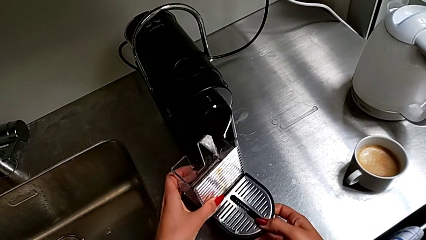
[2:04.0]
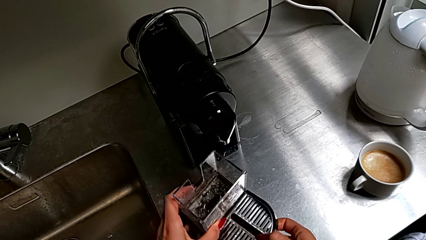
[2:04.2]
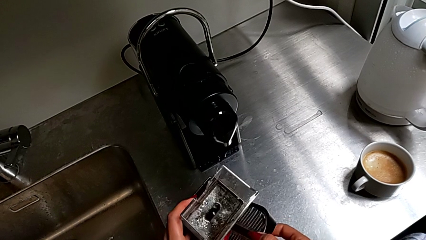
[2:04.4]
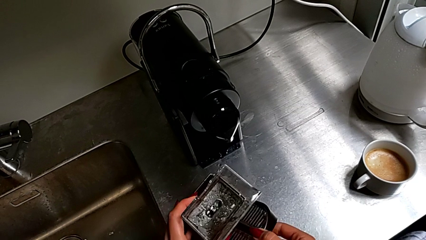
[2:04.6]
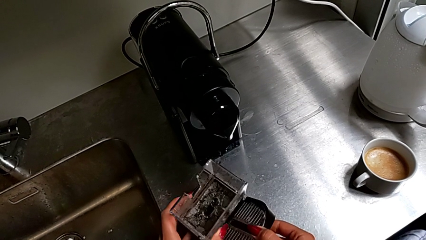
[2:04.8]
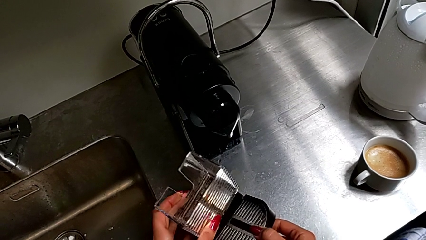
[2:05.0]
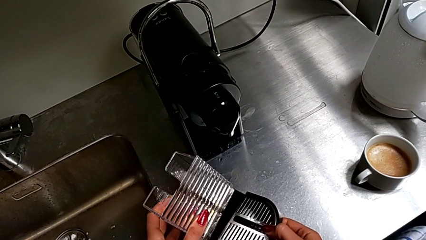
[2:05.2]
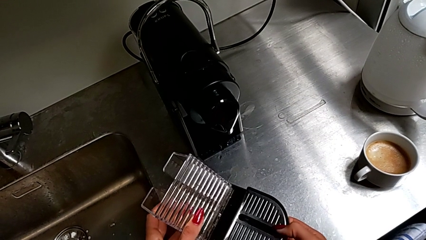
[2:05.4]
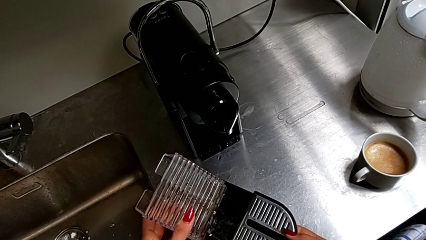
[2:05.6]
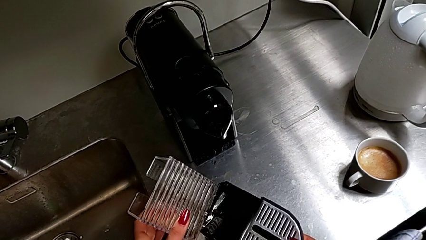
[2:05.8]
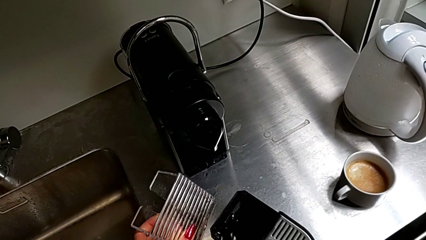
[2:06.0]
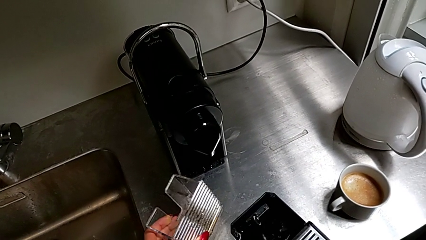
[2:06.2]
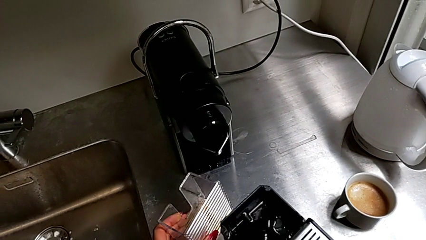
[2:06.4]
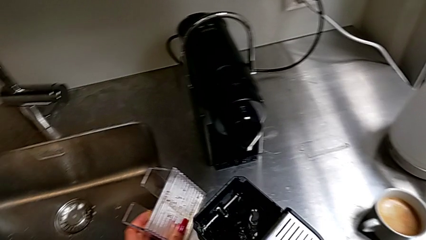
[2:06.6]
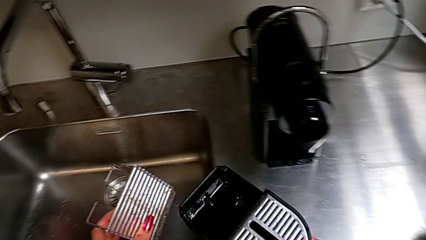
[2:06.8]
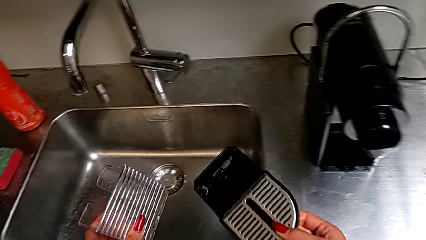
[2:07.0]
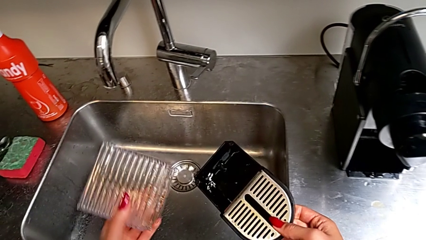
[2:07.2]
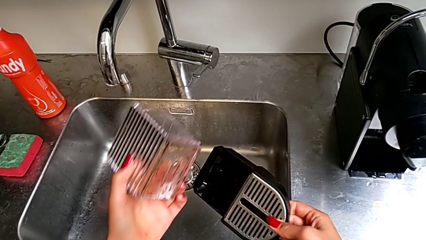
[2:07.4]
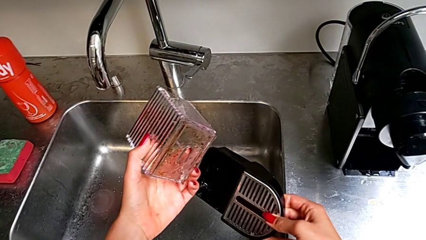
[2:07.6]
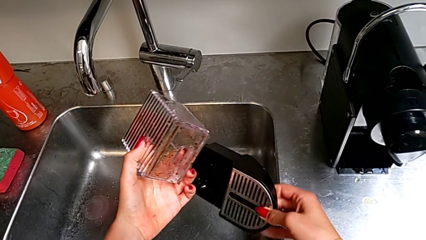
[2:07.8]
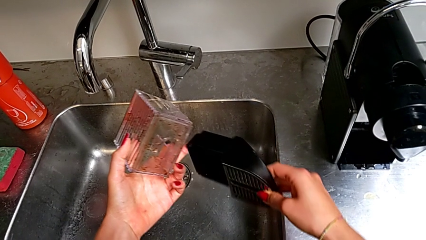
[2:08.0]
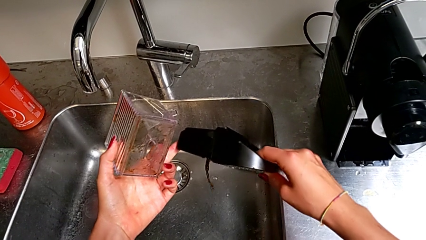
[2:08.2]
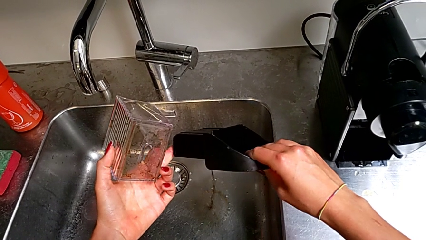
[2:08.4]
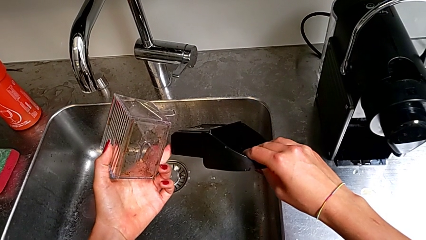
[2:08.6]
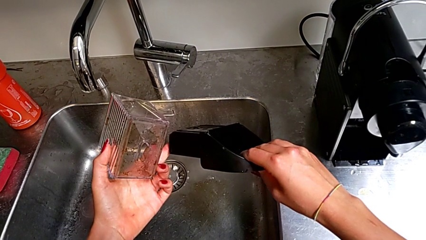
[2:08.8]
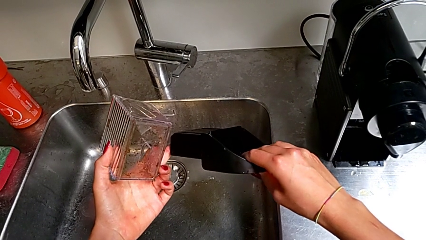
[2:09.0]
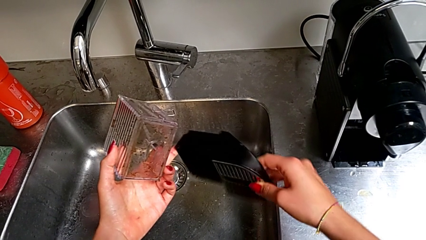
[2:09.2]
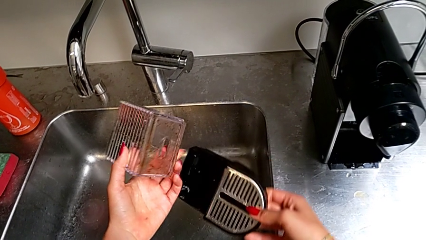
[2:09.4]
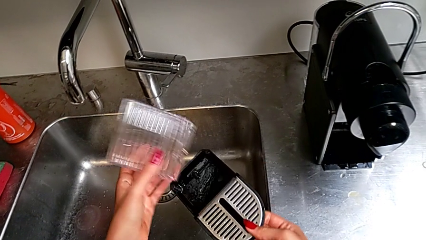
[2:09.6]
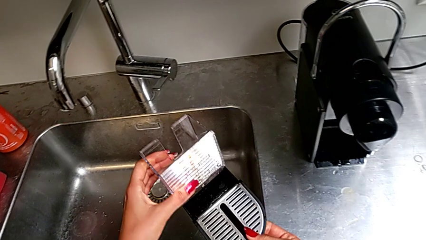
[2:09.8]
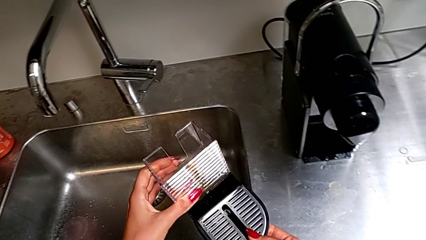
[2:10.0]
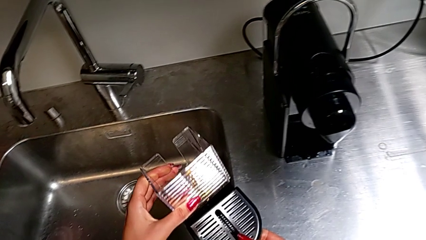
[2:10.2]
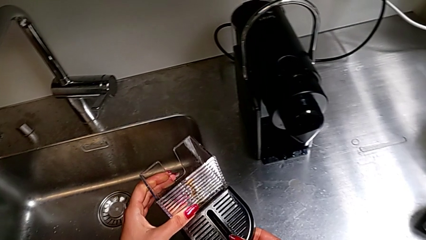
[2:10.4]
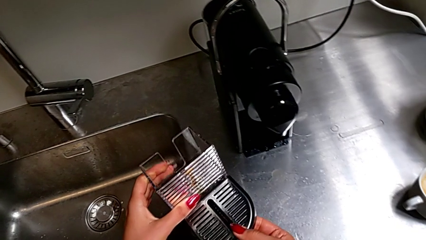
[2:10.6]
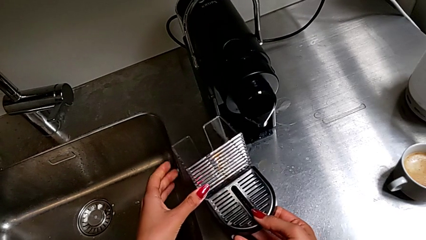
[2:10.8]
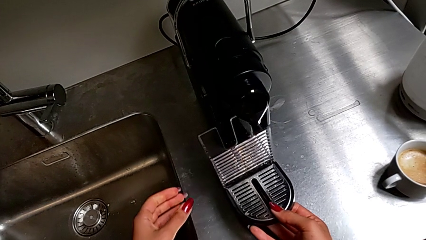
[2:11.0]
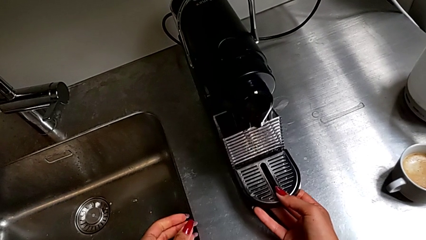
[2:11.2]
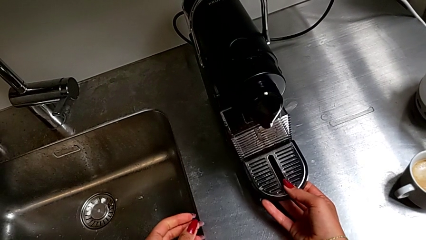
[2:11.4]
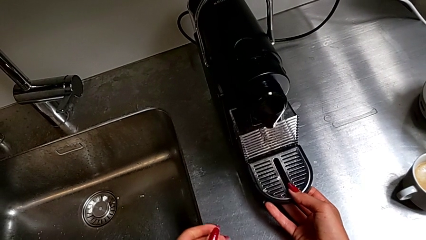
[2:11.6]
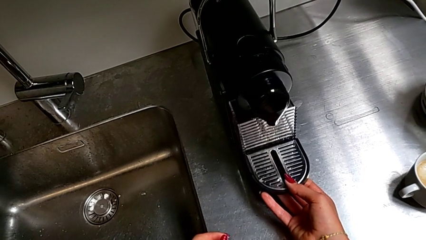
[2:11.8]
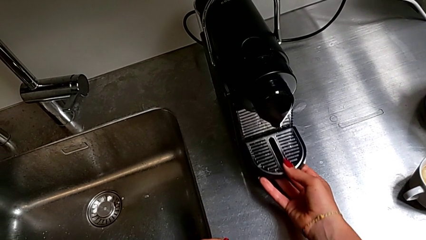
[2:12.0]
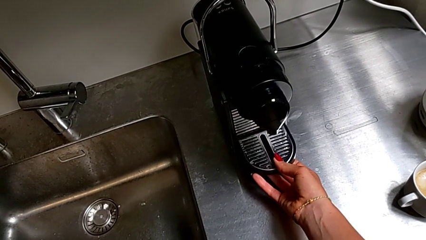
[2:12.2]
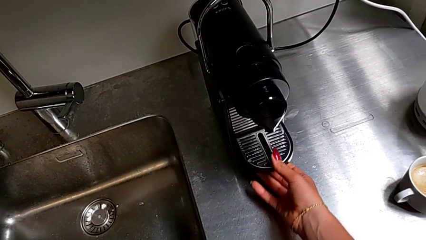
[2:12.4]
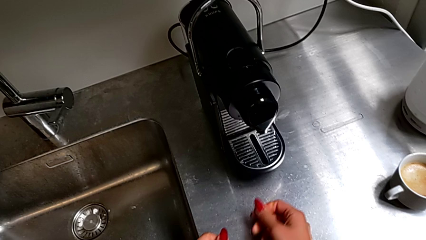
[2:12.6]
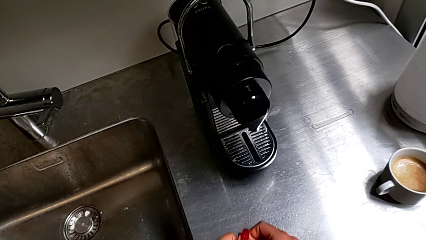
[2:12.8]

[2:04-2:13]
The camera wearer is emptying the drip tray every day. They withdraw the top capsule container, empty the bottom drip tray and insert it twice.
